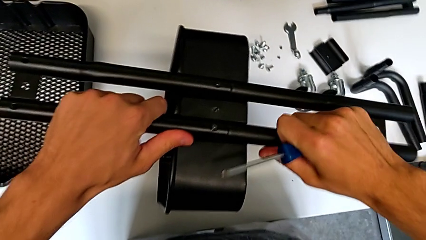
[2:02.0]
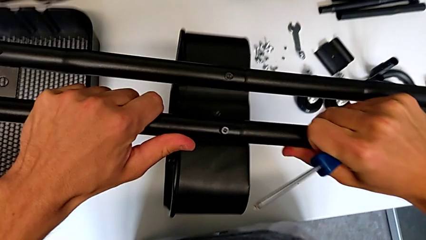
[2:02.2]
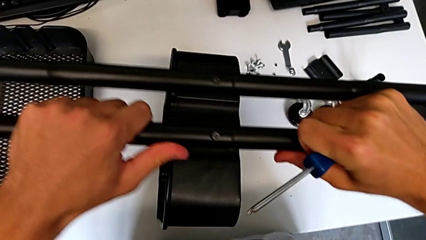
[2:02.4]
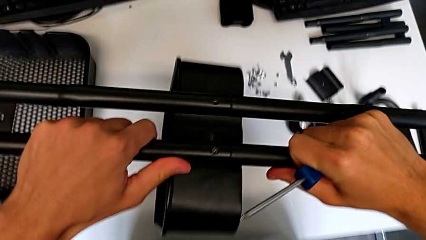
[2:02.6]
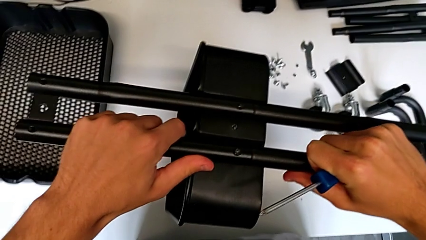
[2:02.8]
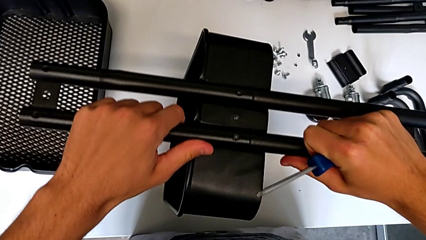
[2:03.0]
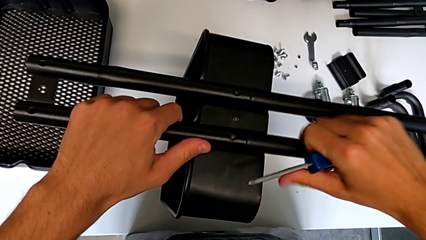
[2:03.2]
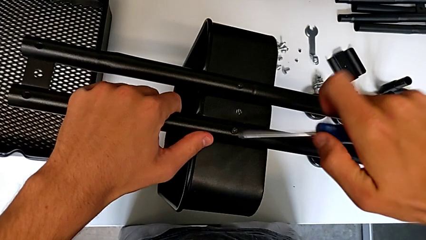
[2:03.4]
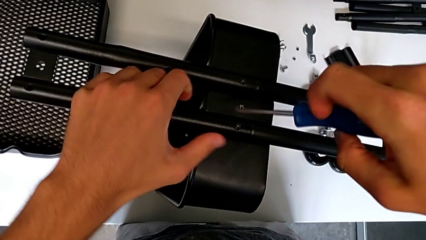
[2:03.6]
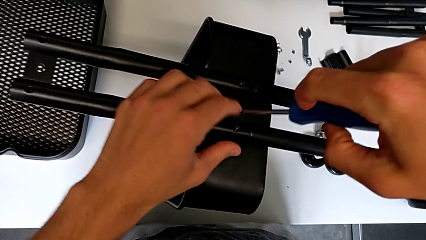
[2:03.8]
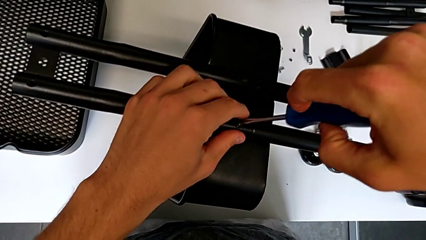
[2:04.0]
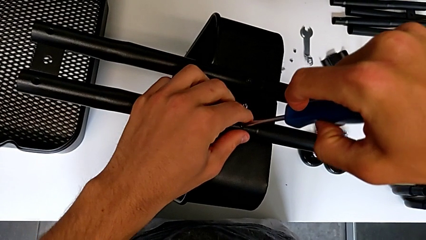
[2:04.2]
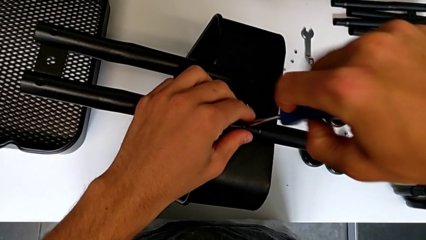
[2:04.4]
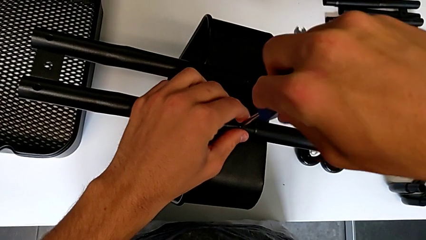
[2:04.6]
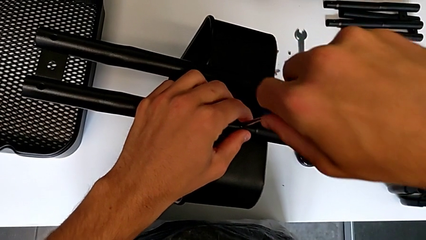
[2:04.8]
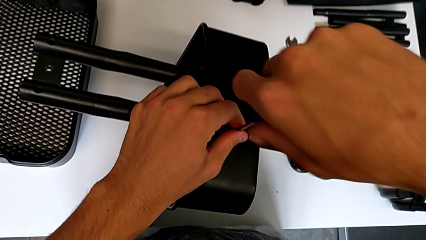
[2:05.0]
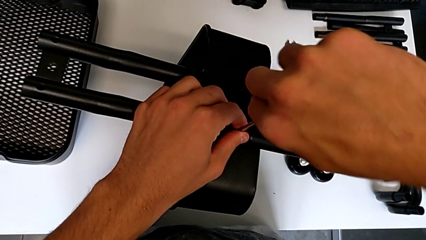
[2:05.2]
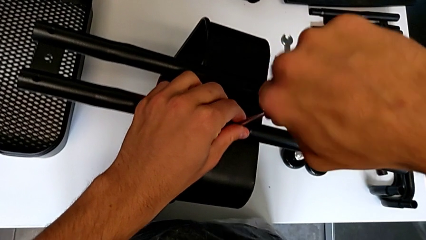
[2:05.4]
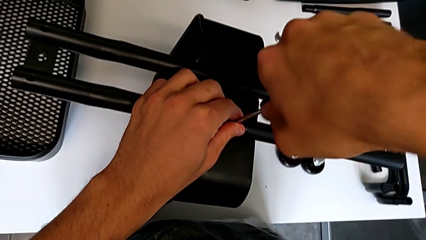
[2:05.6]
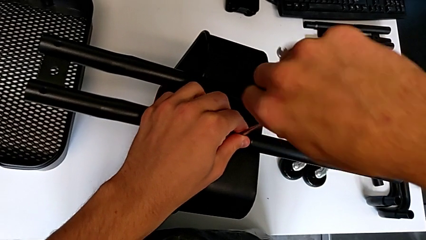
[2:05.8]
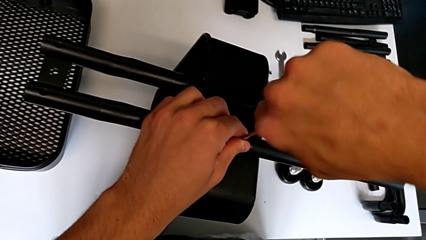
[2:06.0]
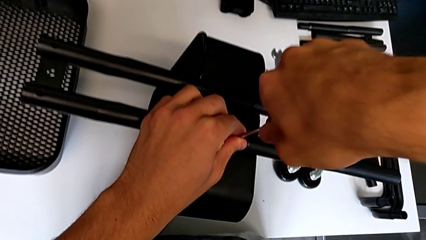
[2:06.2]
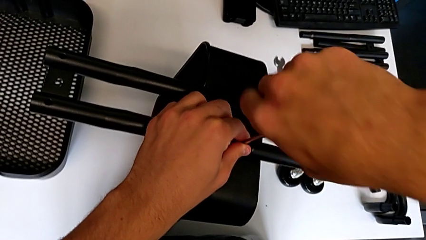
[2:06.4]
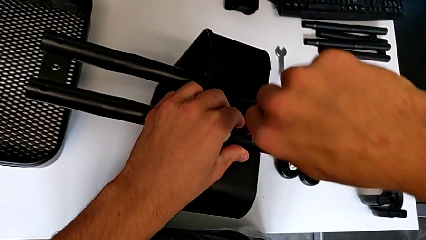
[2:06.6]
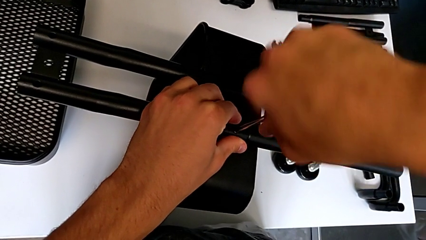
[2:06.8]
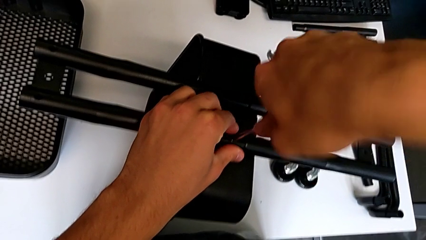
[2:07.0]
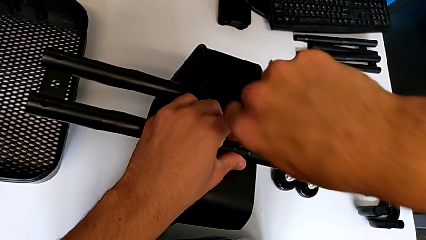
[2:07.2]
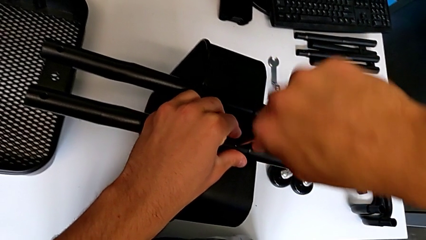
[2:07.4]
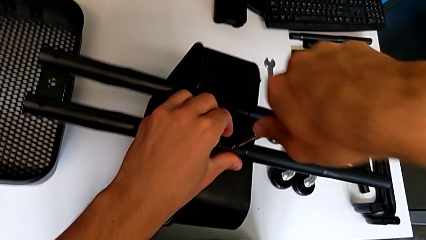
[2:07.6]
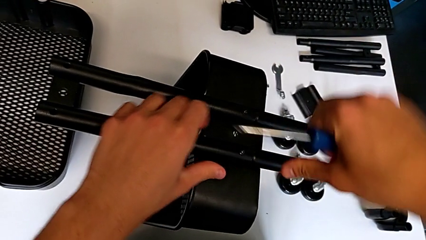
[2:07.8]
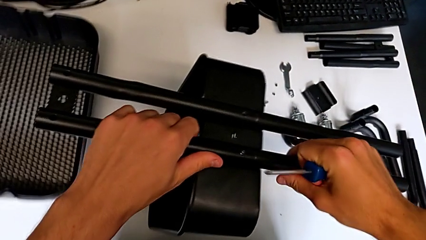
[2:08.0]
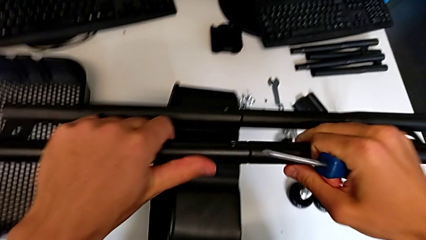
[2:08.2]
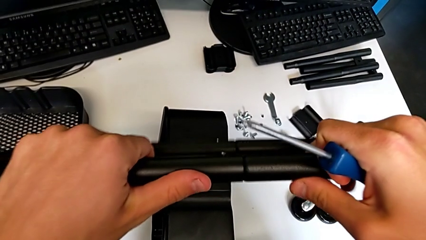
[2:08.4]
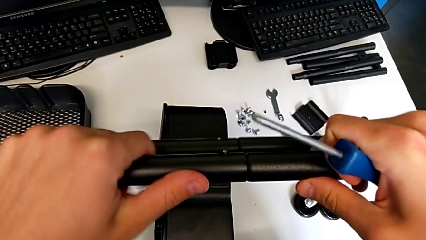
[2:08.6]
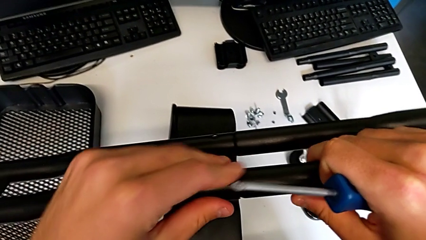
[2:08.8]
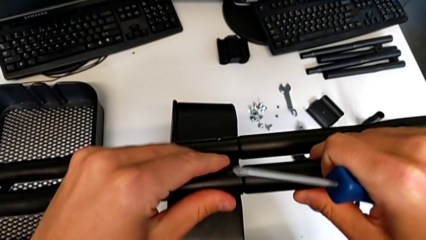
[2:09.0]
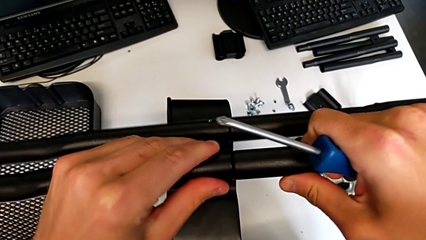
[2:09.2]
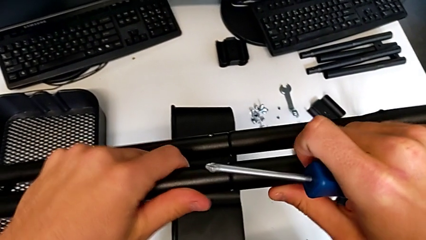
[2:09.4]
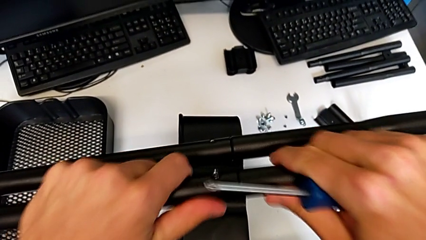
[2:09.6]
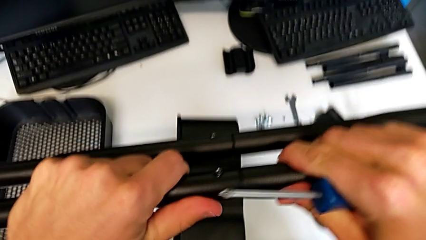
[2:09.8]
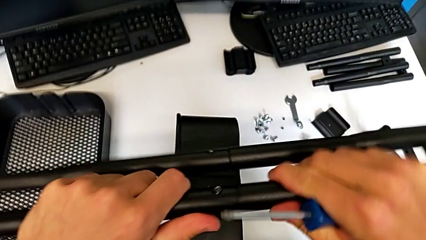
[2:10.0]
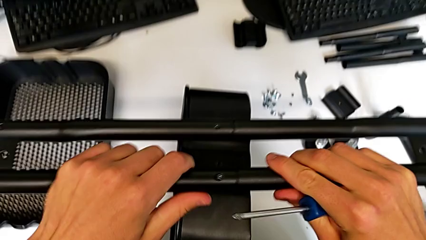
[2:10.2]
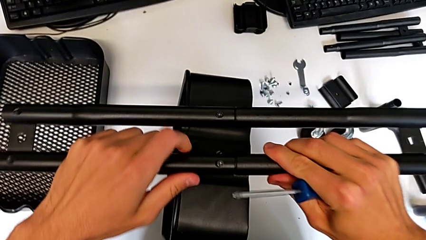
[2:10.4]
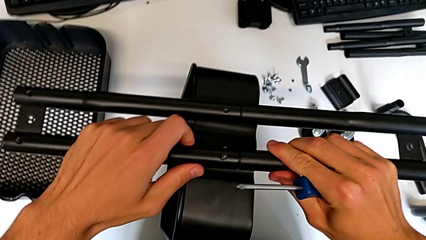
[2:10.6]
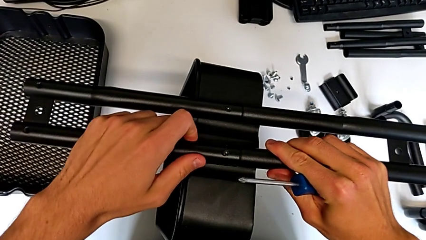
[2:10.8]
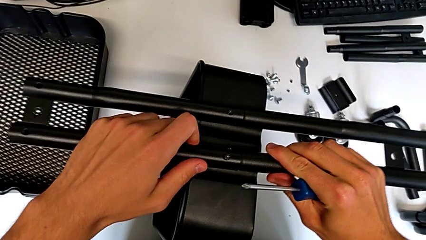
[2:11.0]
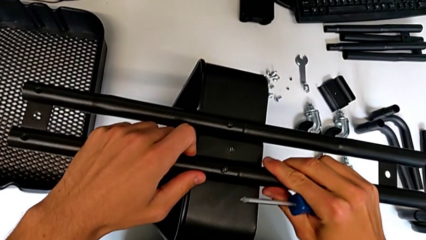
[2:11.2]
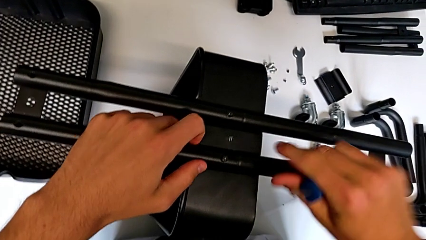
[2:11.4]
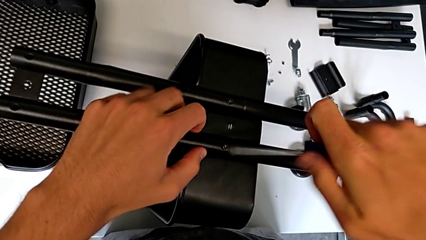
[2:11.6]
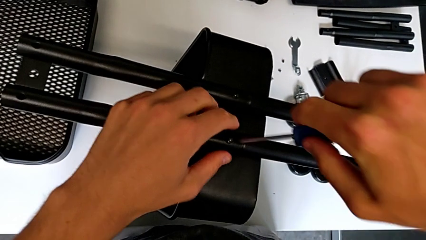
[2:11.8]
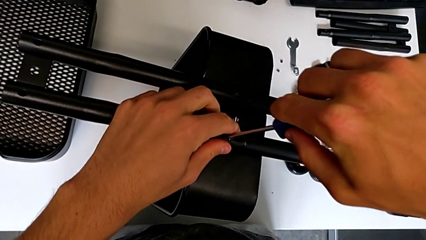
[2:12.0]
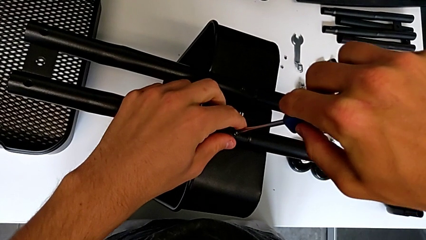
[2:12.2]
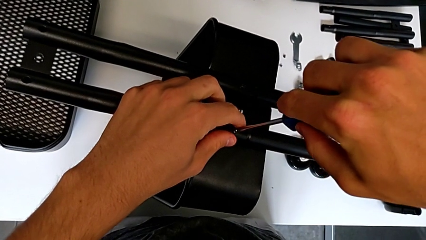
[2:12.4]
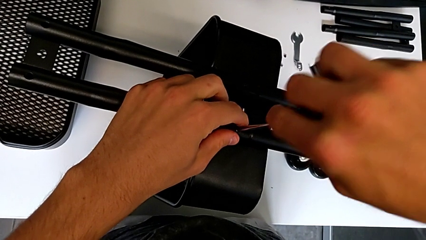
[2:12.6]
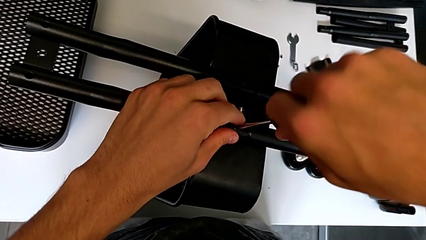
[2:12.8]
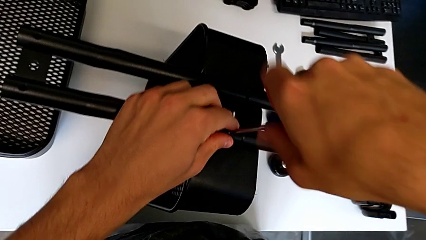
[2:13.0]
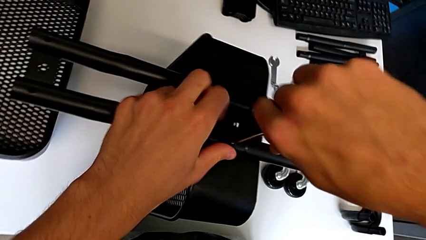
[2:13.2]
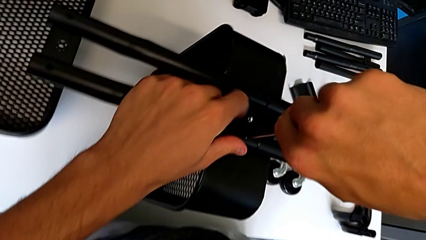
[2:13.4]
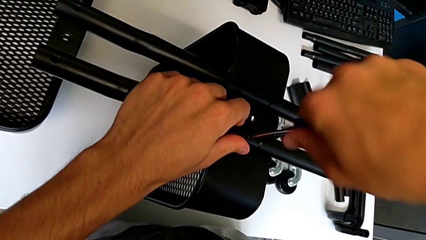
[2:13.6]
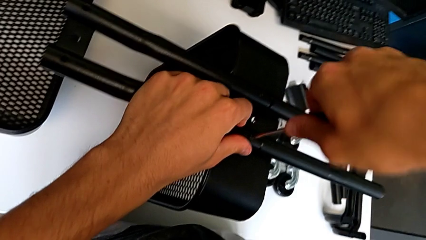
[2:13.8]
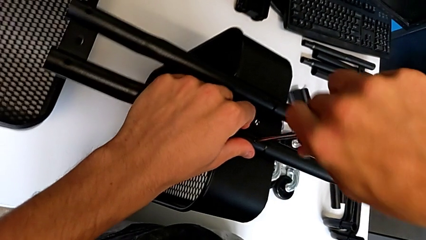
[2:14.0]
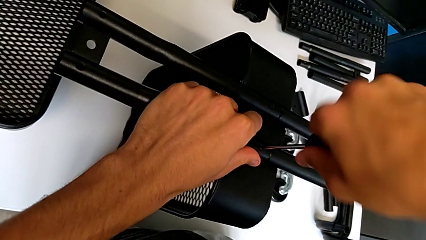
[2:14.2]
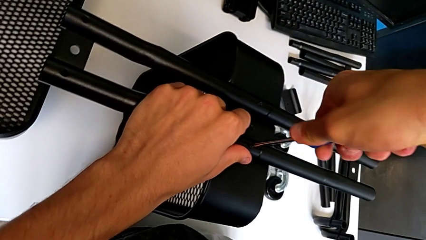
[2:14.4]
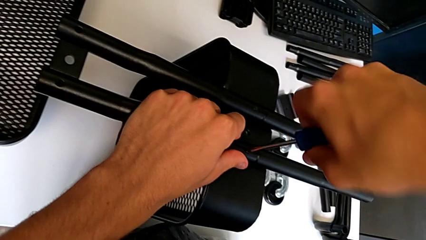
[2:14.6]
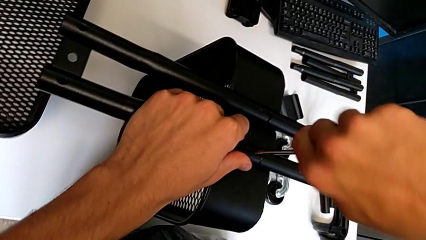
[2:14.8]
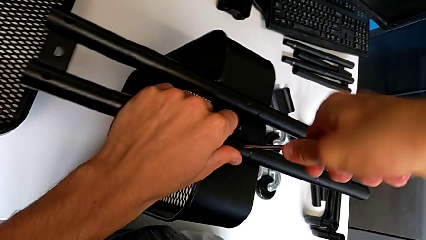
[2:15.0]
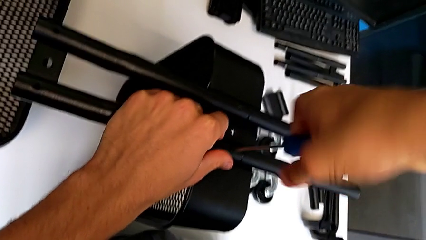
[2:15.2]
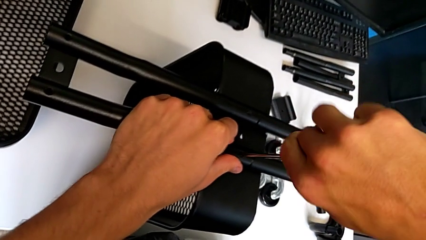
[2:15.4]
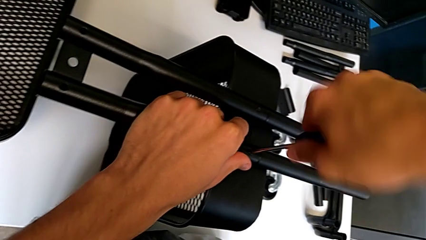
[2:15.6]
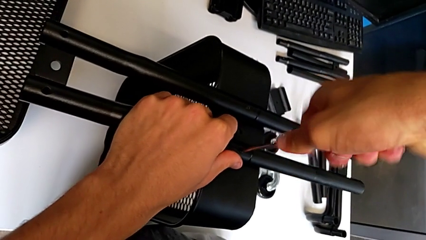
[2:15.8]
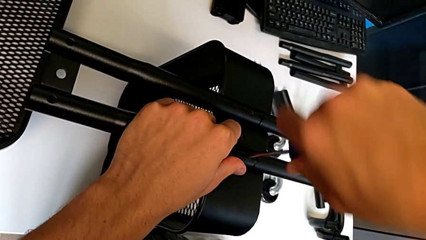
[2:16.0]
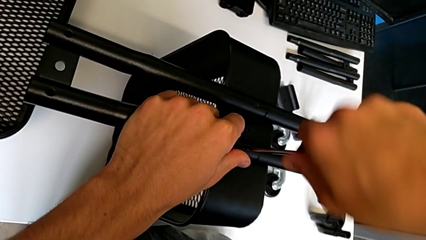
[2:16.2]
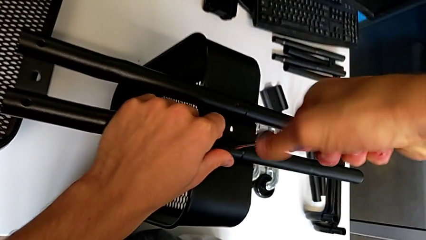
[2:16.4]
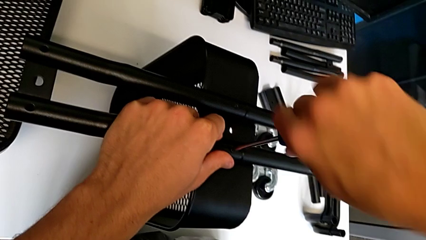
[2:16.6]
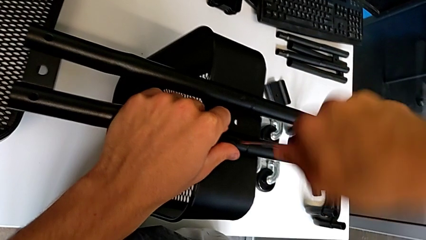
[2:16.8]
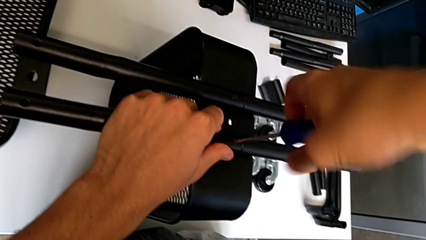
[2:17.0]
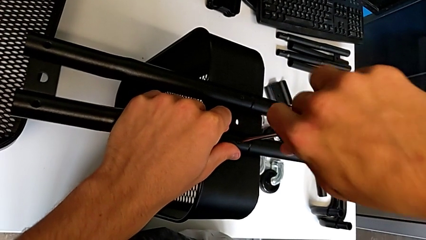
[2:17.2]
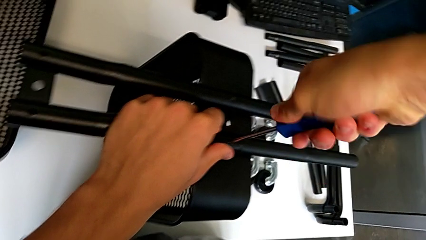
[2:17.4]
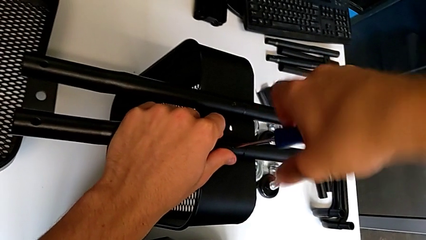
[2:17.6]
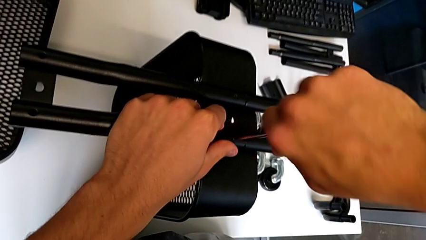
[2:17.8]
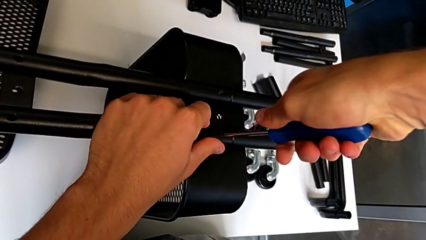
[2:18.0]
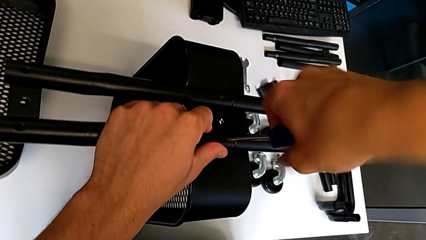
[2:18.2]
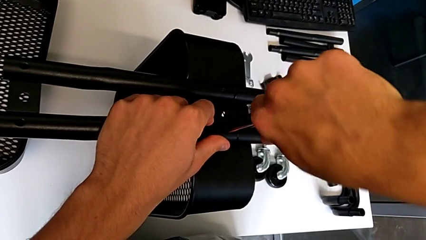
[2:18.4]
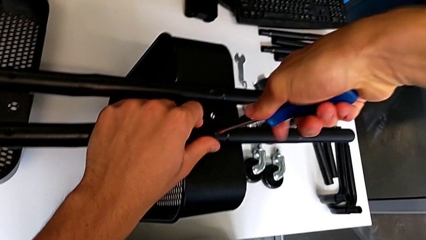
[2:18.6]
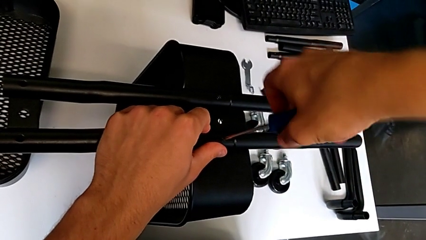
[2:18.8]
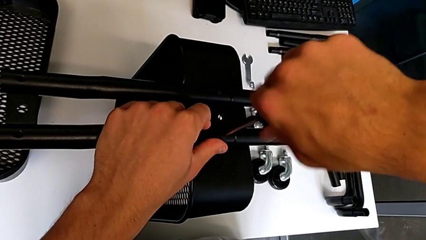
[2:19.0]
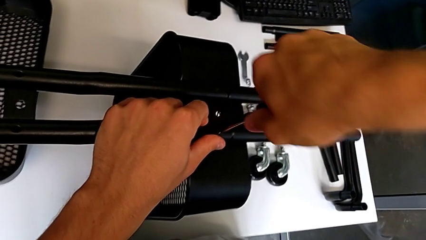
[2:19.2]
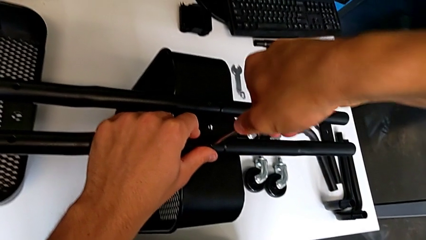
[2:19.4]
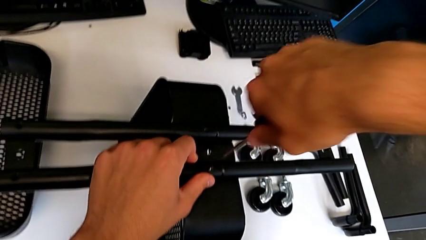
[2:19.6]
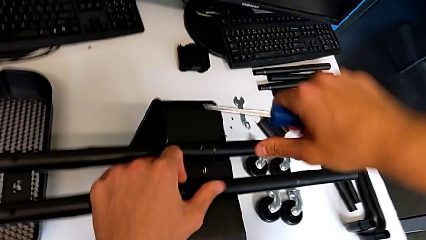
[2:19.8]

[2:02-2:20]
The camera wearer is attempting to assemble the side bar of the furniture. They hold the half frame, place it, insert the screwdriver, screw the screw, withdraw the screwdriver, grab the half frame, hold the leg, place the half frame, insert the screwdriver, screw the screw and withdraw the screwdriver.
